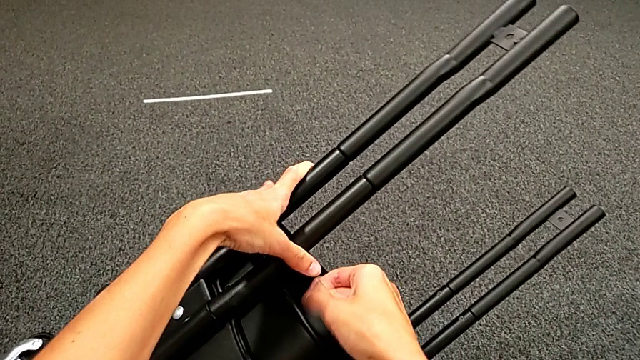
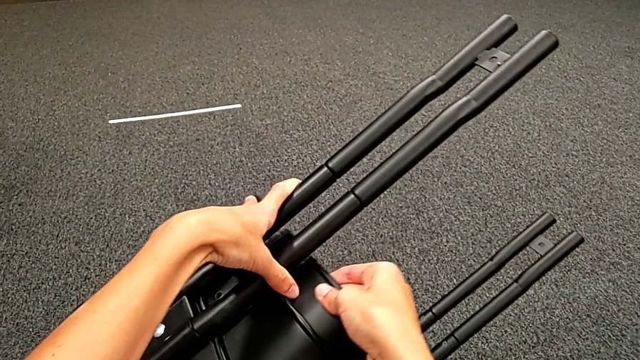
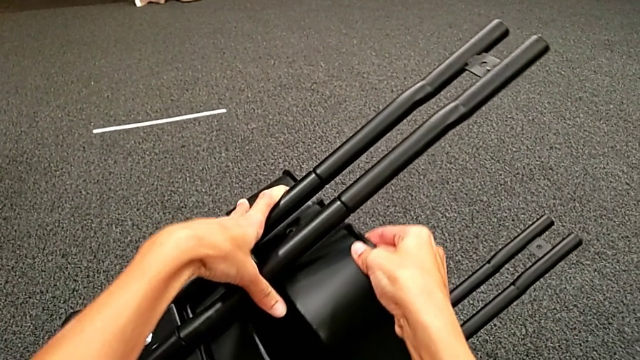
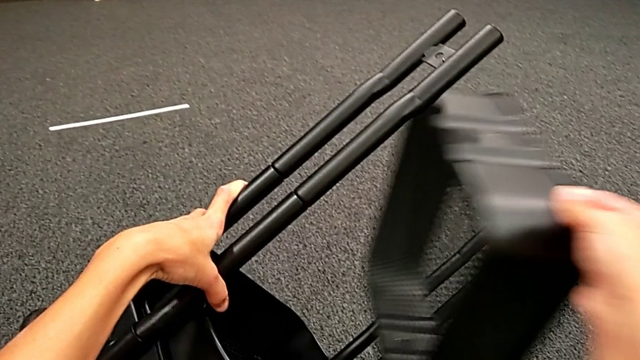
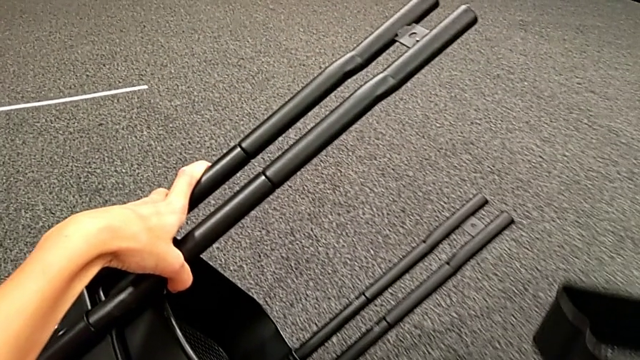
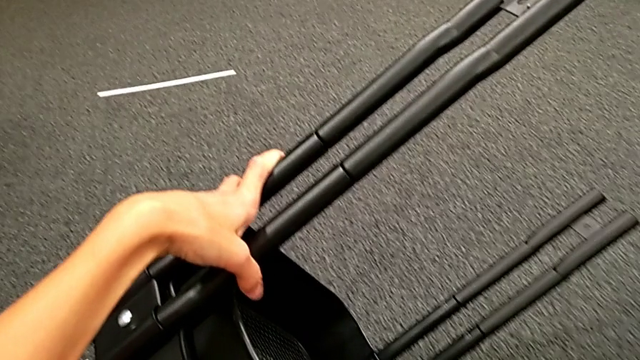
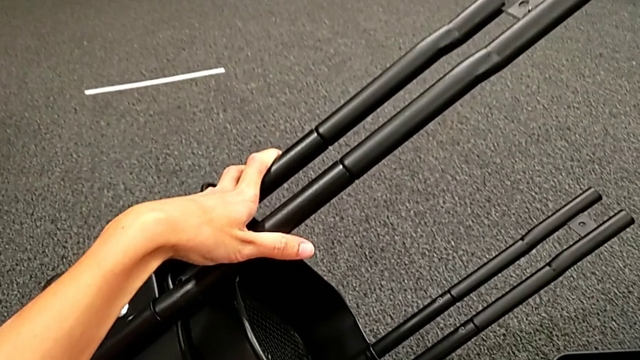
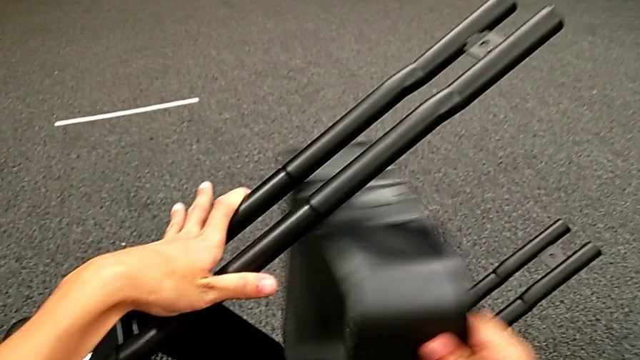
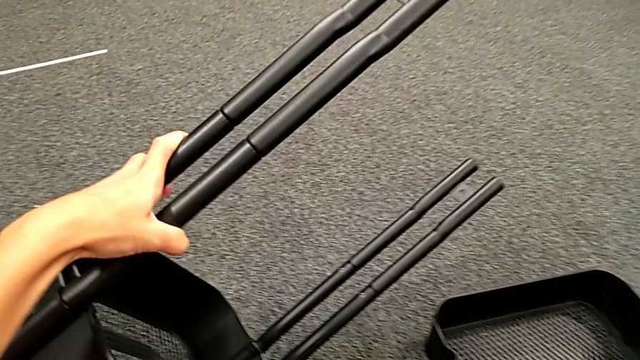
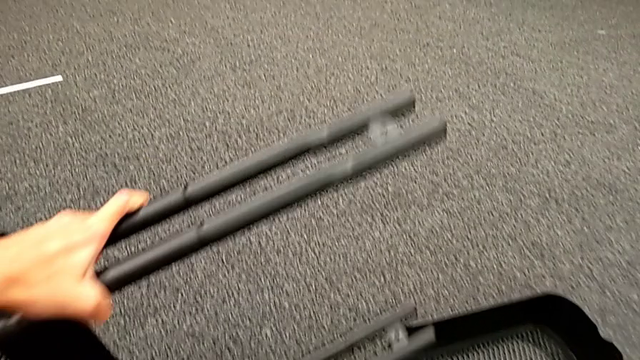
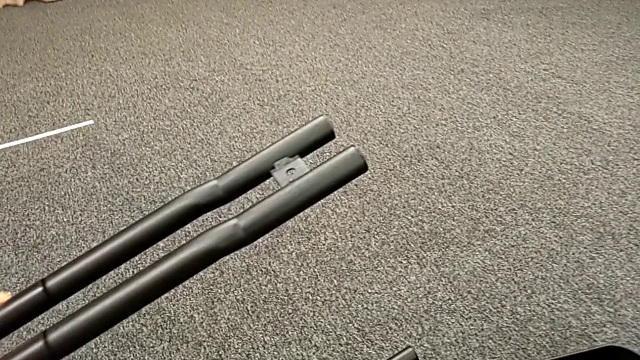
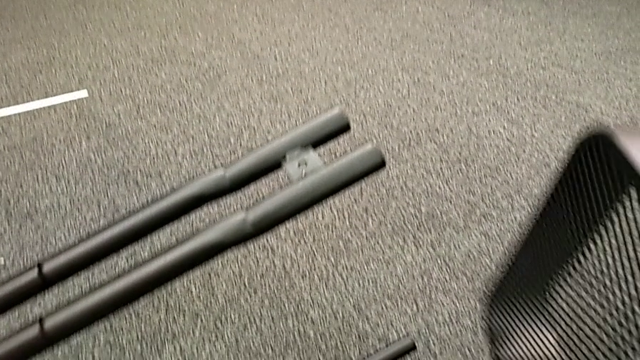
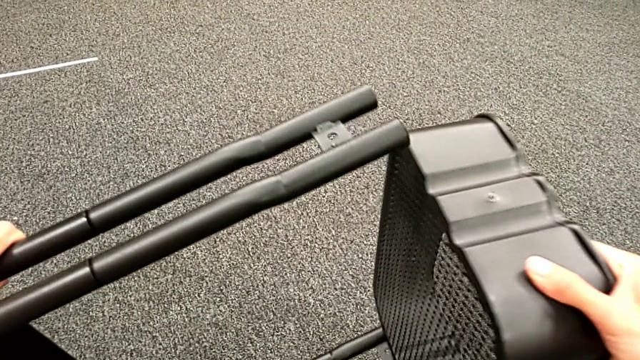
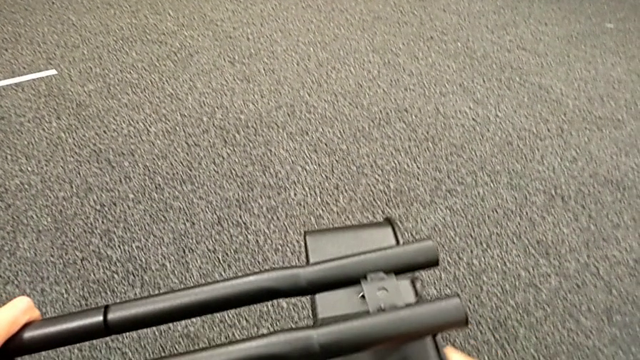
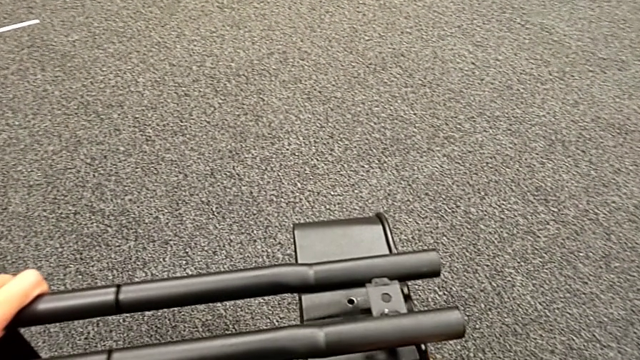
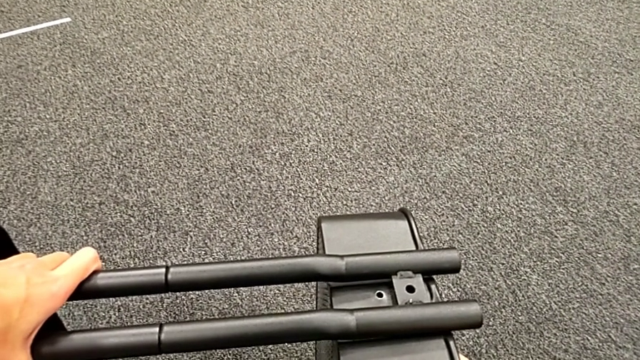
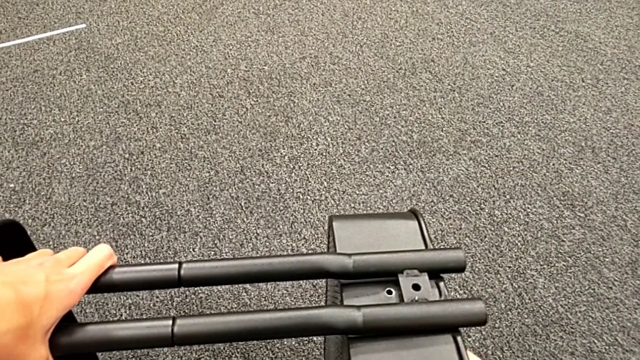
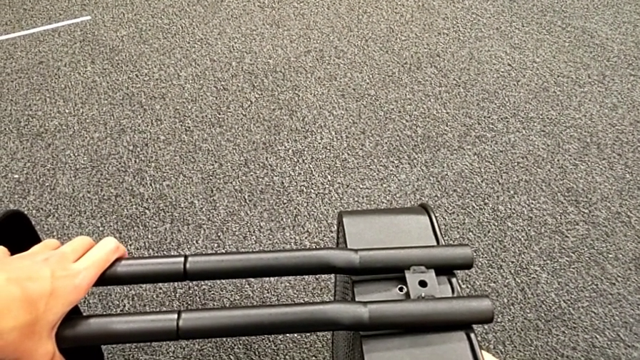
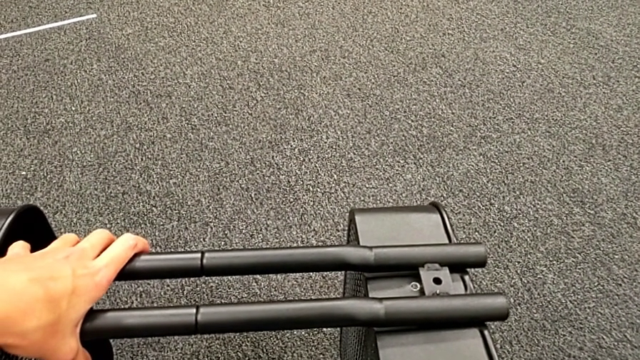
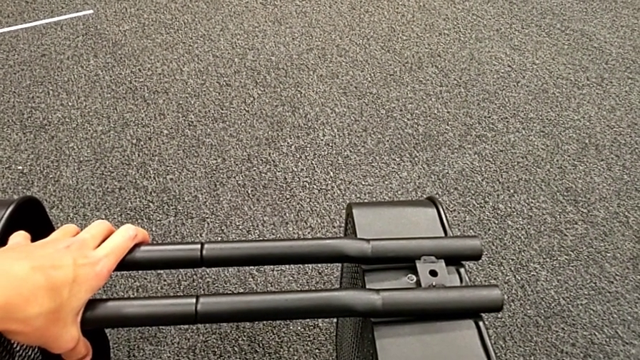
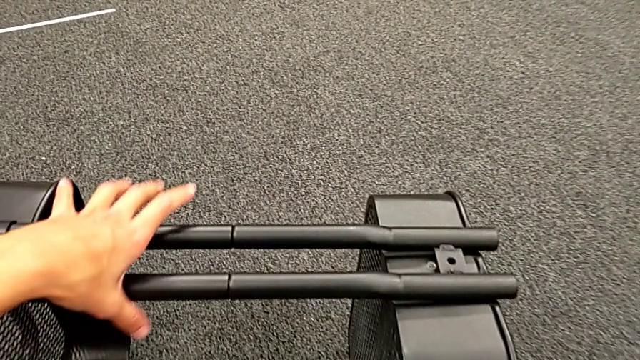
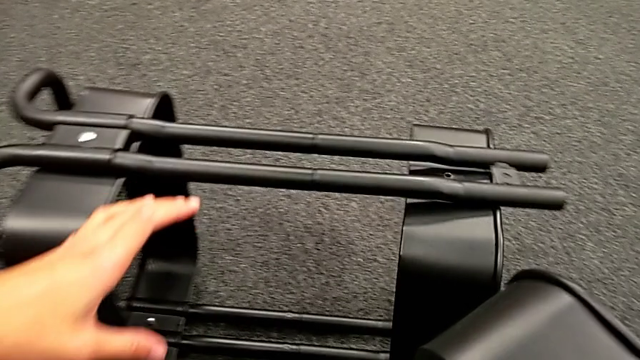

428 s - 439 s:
The camera wearer is placing the black grid tray between the side bars. They keep withdrawing the black grid tray and wrongly place the top grid tray.

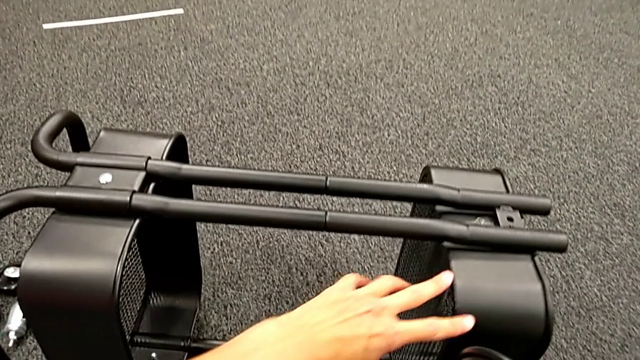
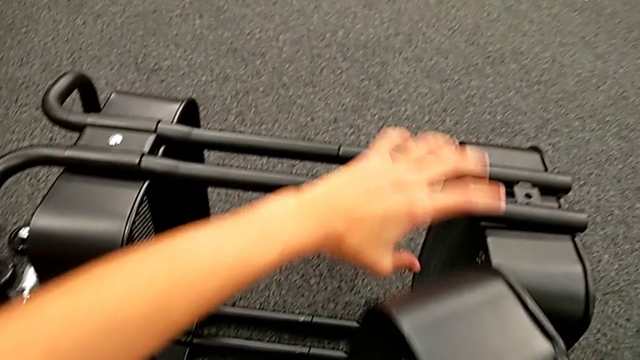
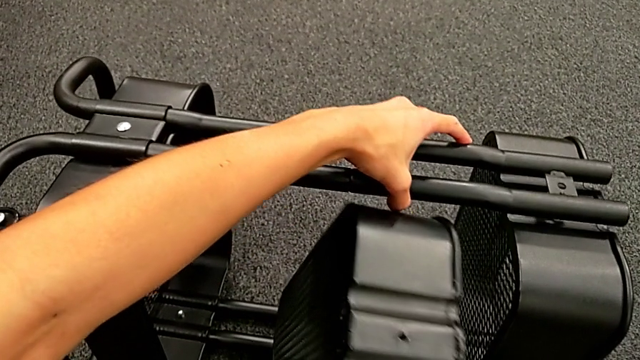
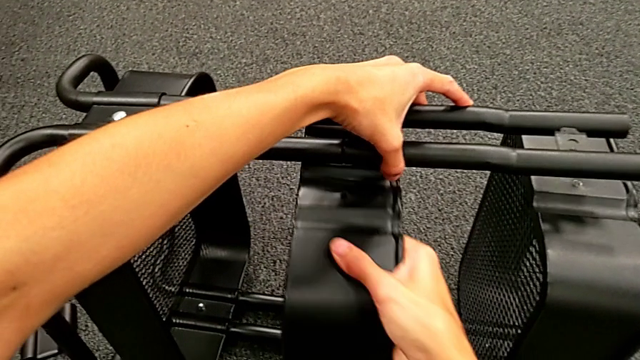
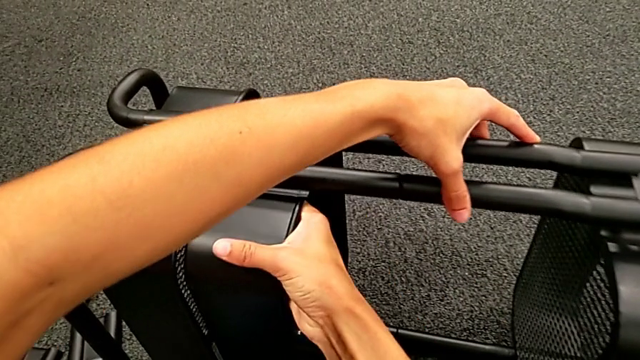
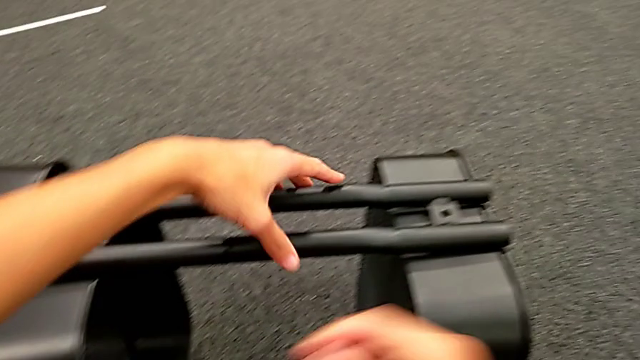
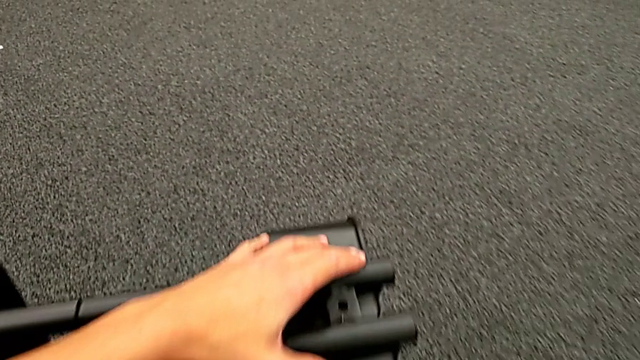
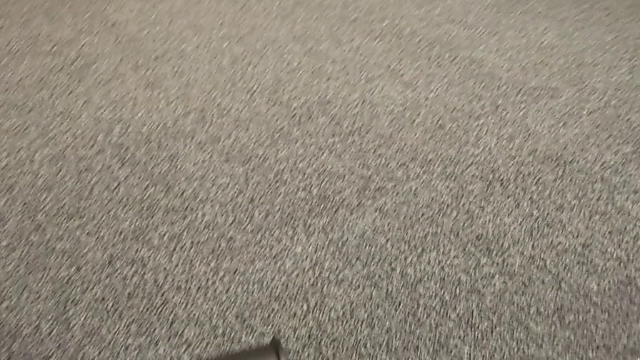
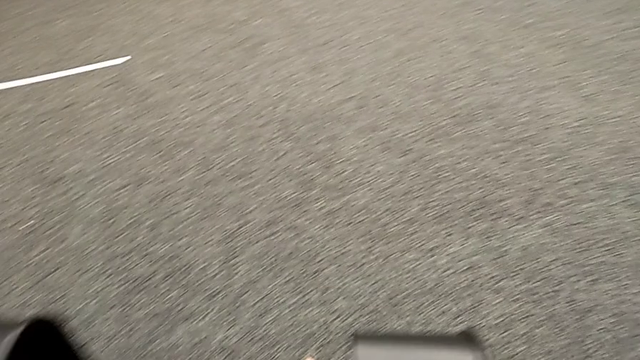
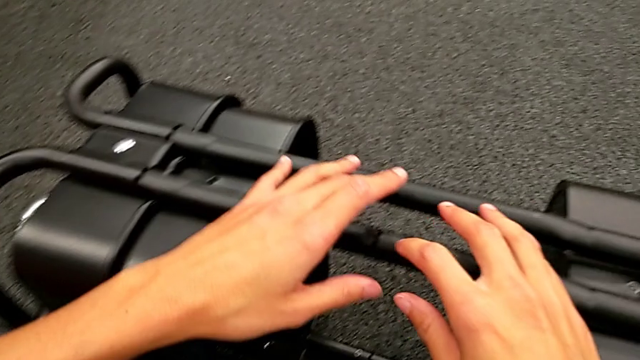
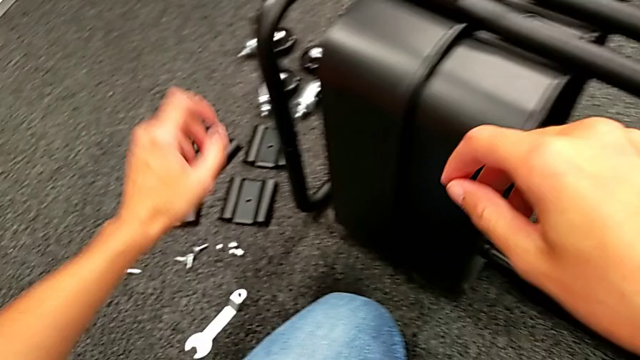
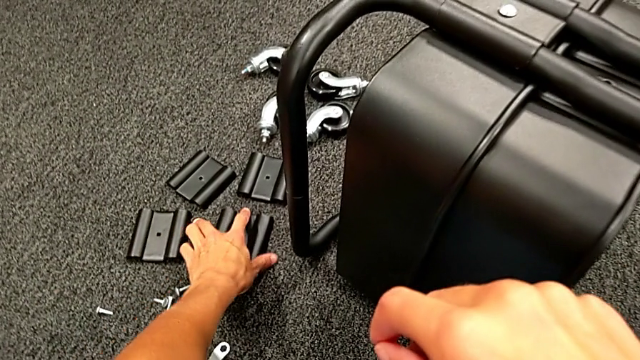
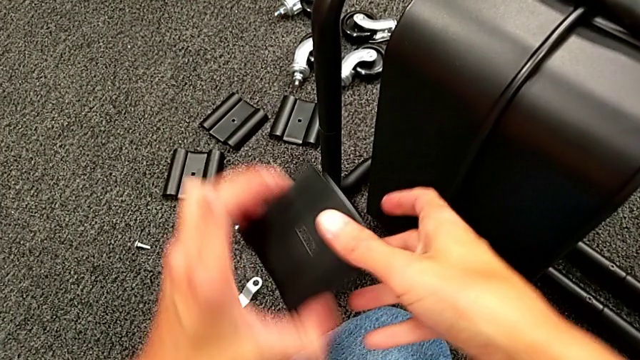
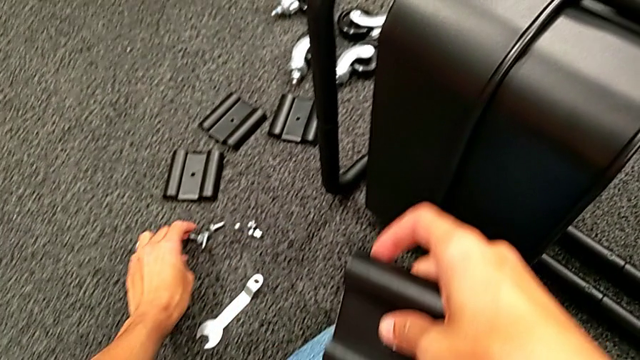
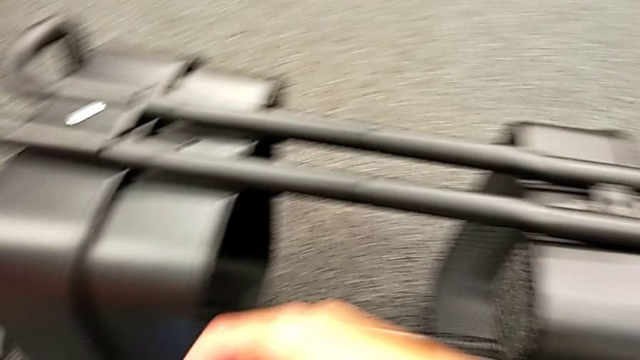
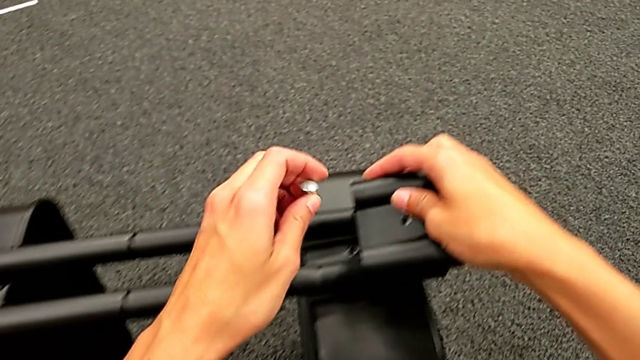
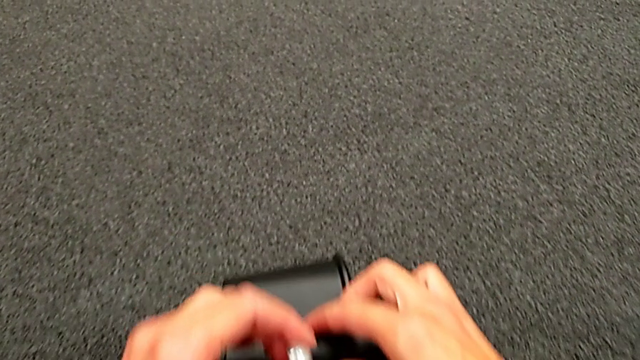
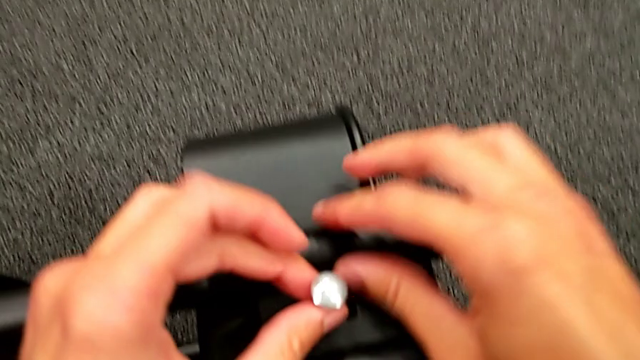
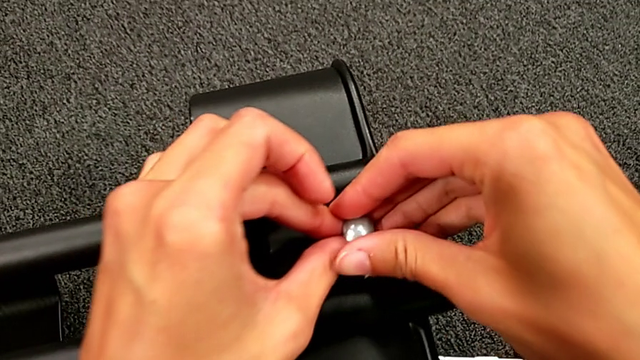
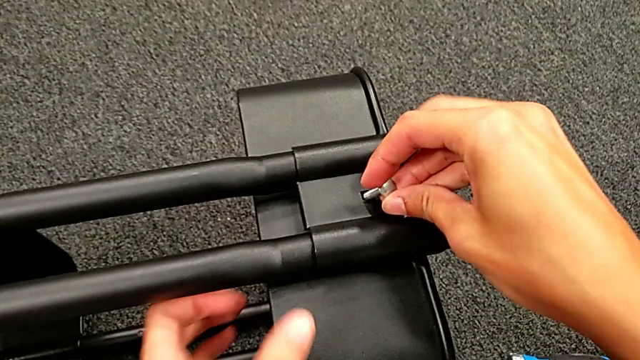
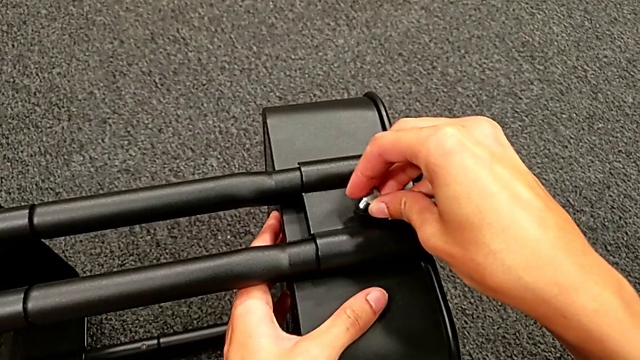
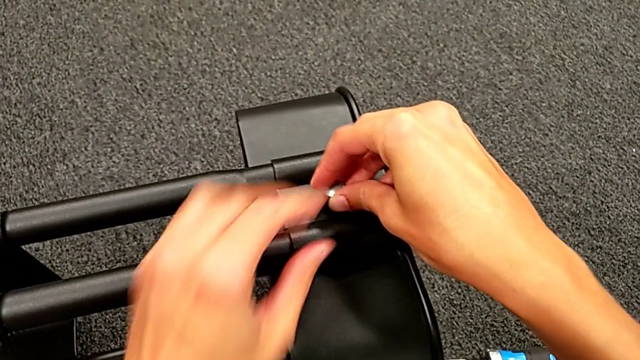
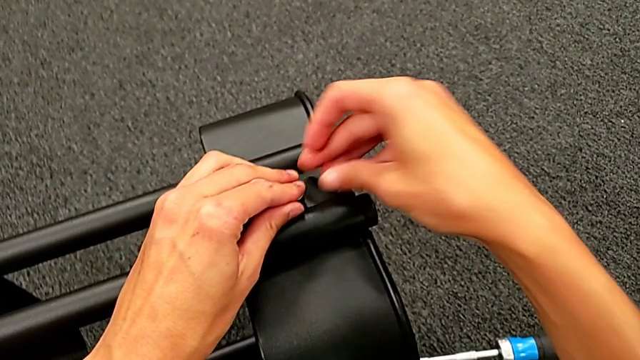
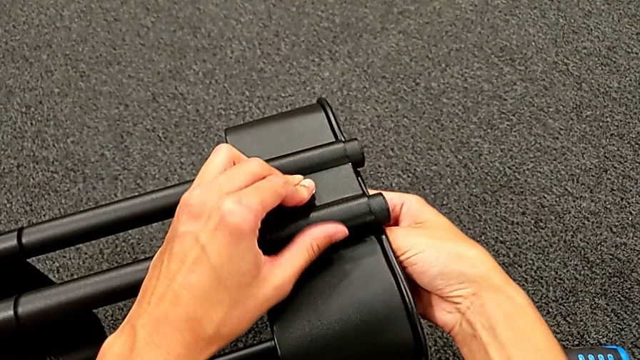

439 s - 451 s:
The camera wearer is placing the black grid tray between the side bars. They insert the middle grid tray, grab the first bracket and begin to align it.
